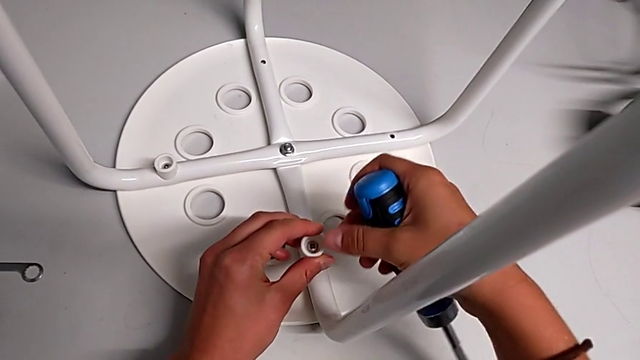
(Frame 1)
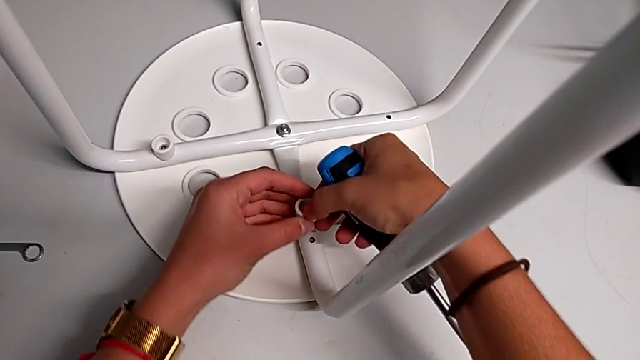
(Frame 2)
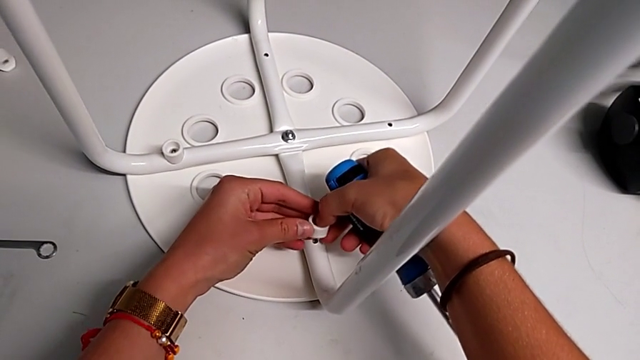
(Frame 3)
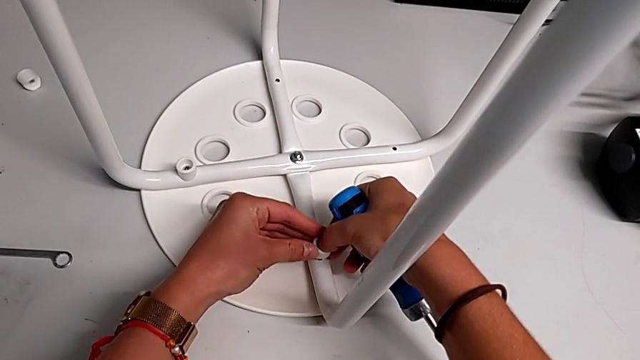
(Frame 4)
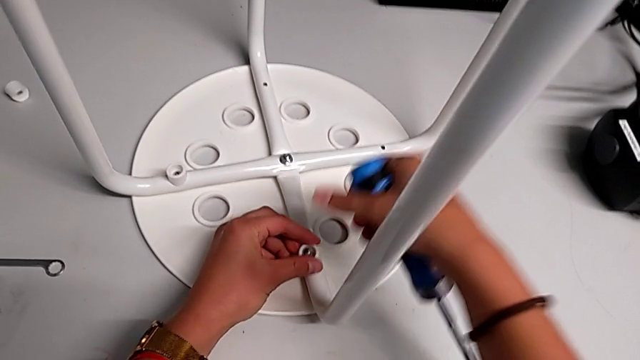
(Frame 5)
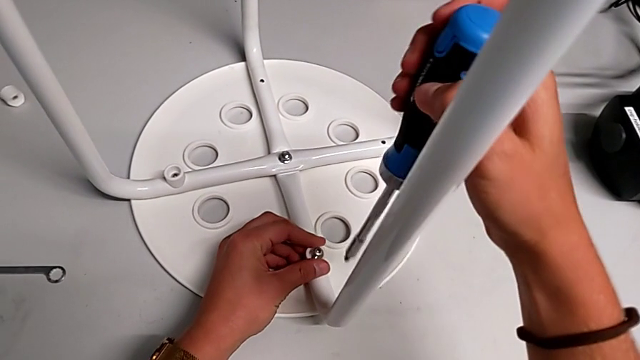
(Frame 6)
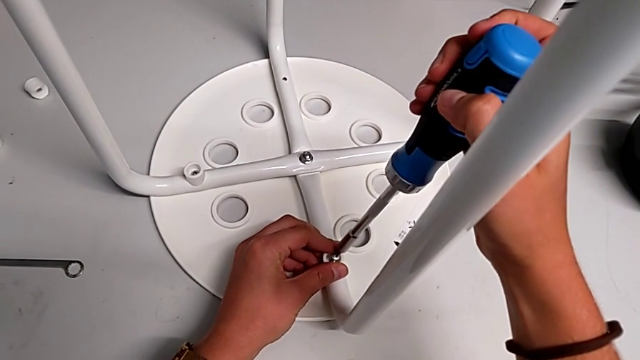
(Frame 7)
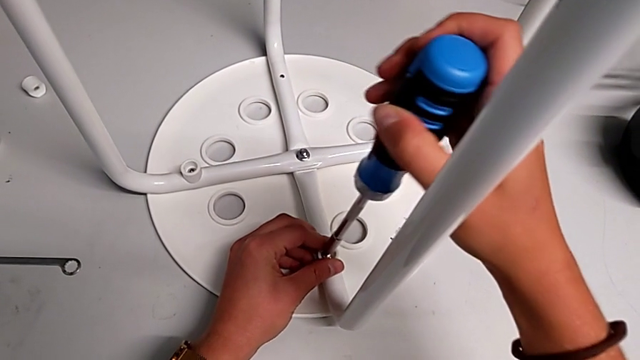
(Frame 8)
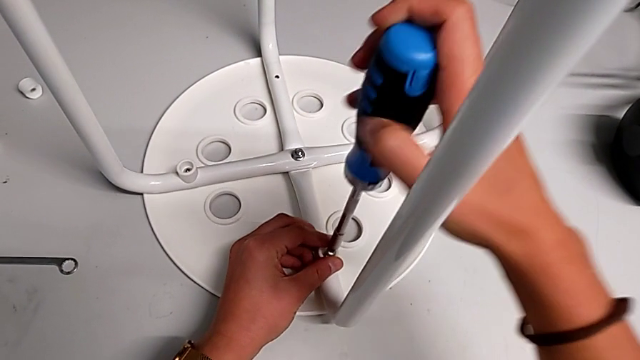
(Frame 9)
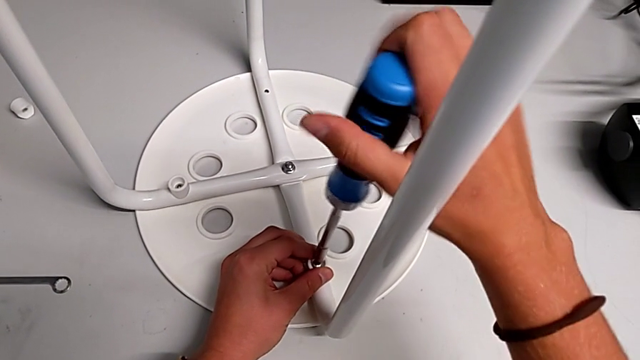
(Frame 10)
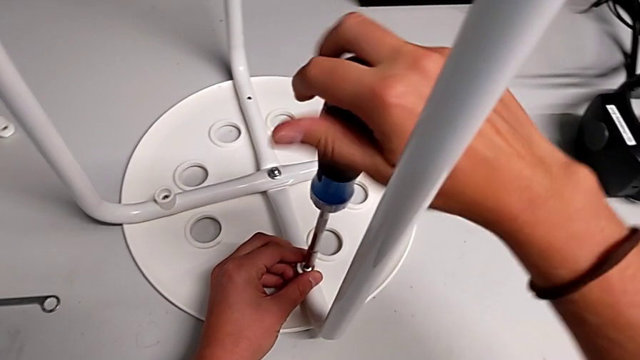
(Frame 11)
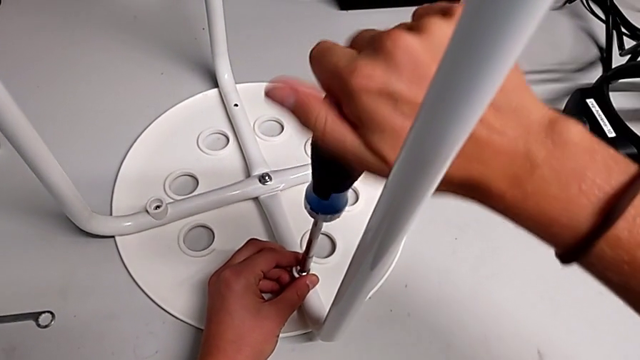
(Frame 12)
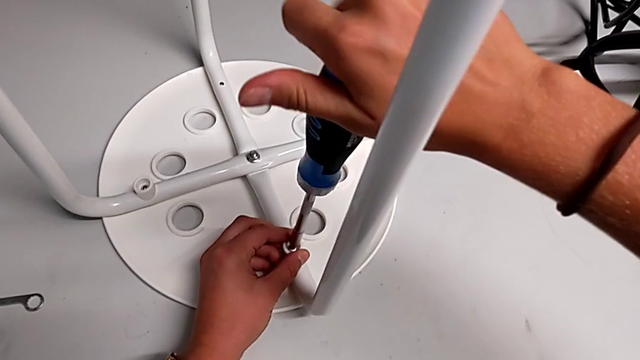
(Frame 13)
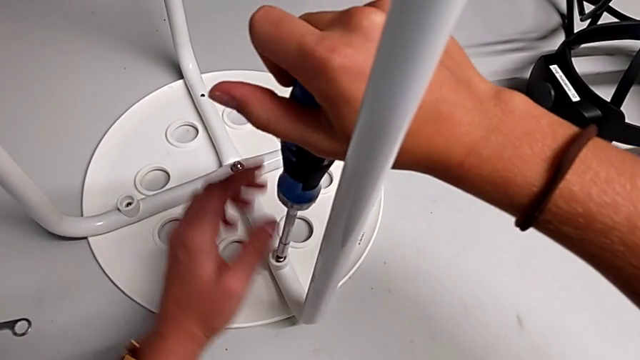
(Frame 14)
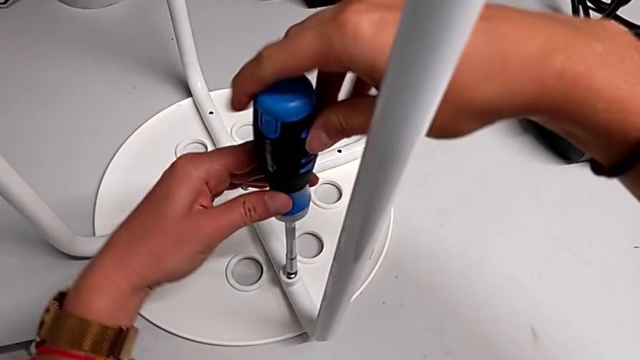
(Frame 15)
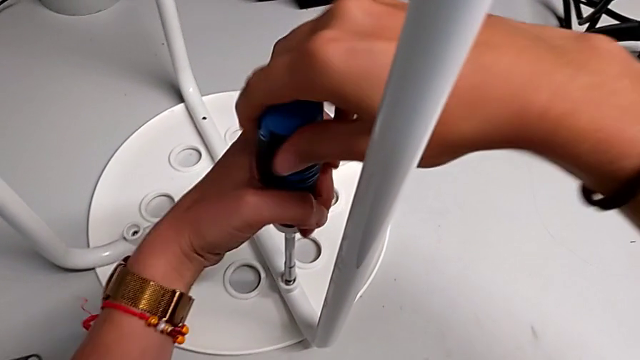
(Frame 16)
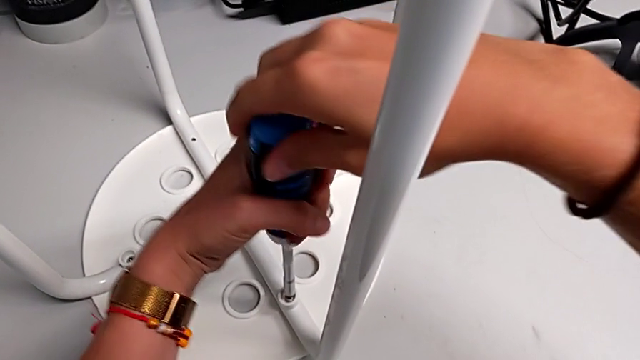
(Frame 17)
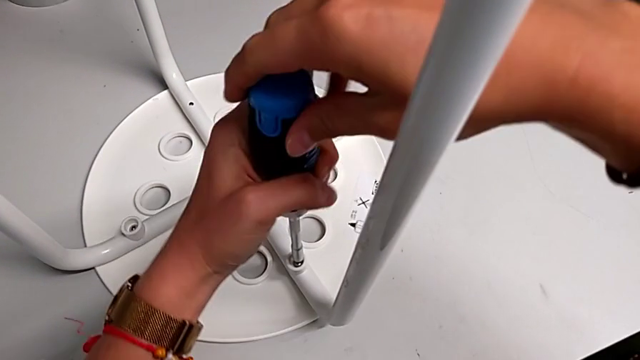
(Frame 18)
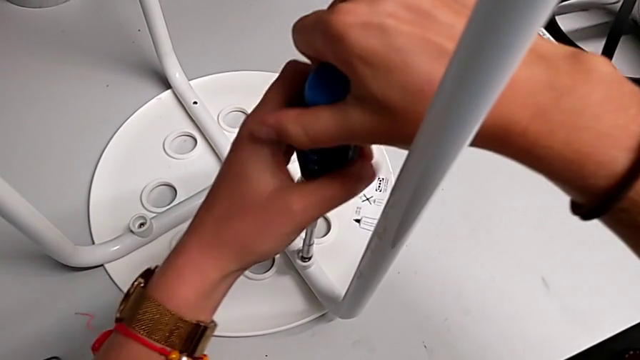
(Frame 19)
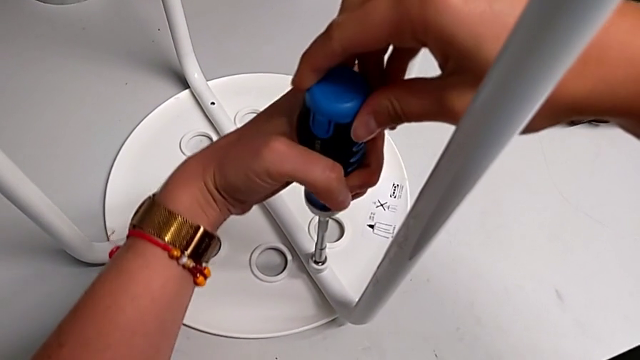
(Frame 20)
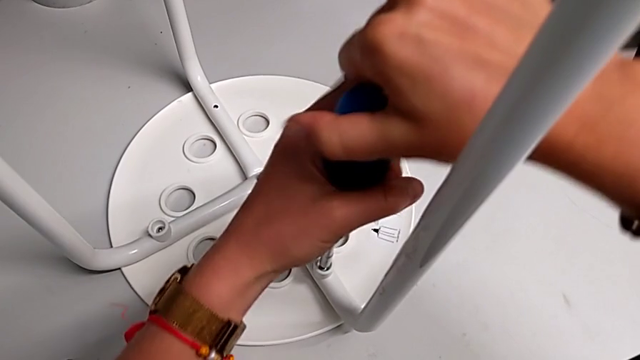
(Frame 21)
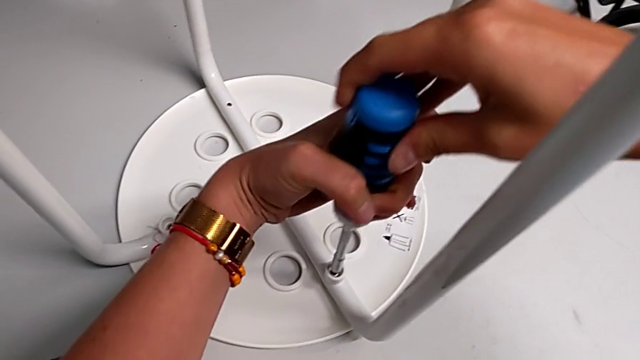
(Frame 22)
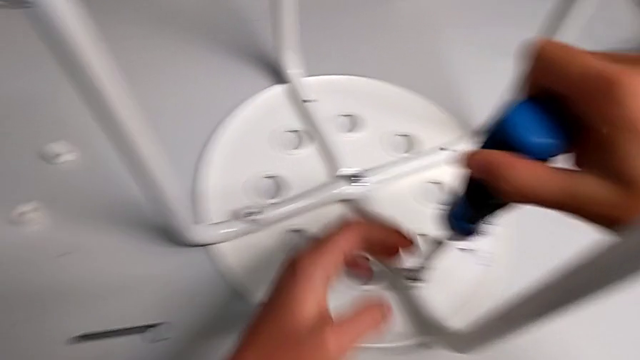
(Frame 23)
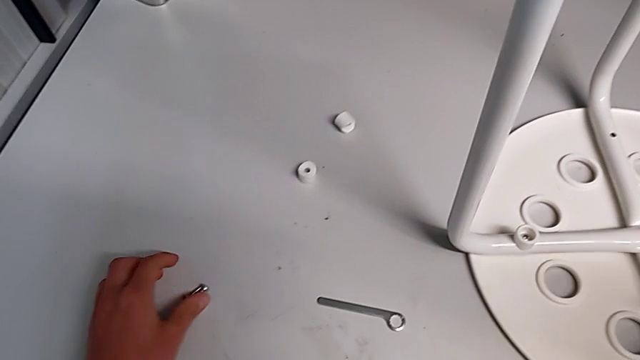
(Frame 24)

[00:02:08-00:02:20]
The camera wearer is assembling the seat with the legs. They place the screw, insert the screwdriver with the right hand, screw the screw, withdraw the screwdriver and grab the screw.

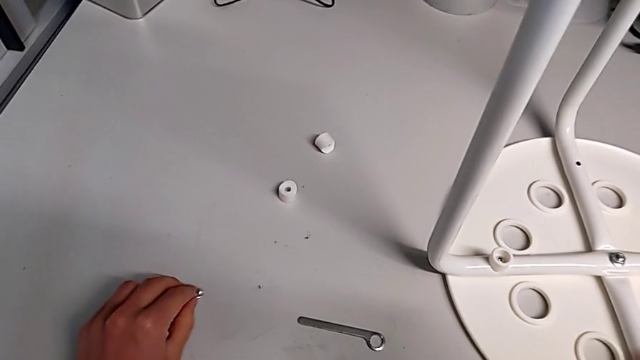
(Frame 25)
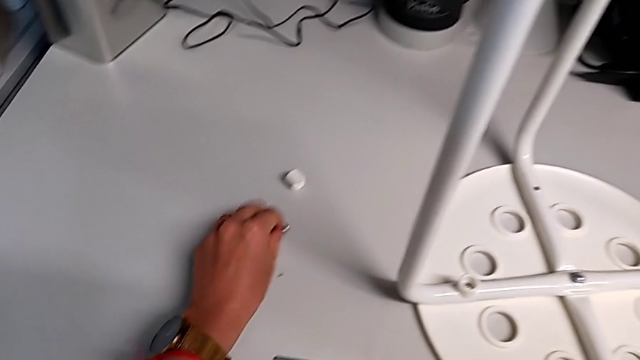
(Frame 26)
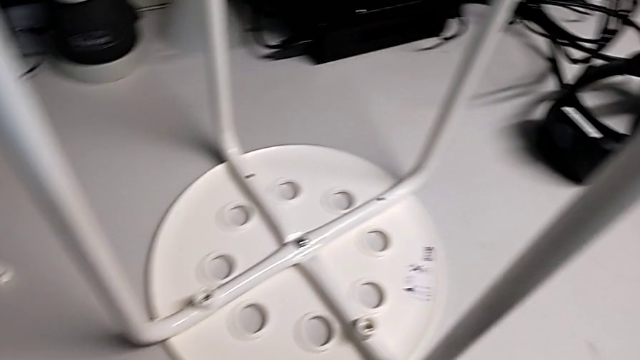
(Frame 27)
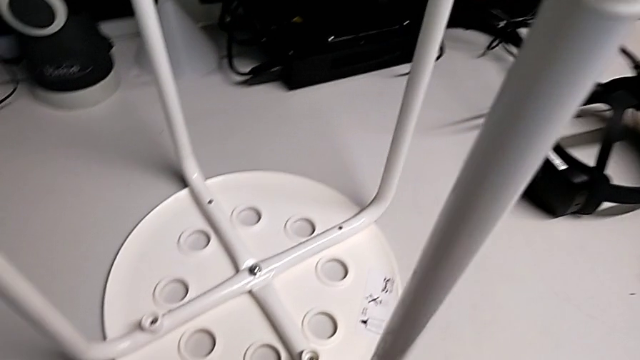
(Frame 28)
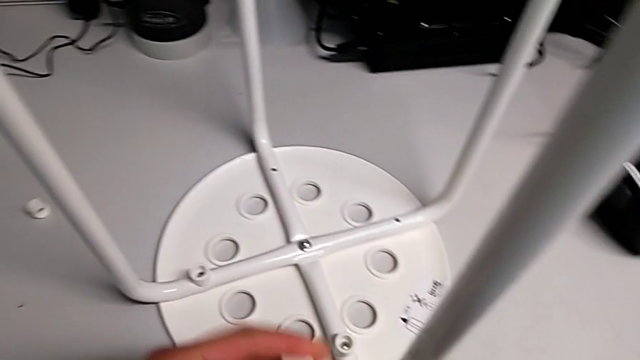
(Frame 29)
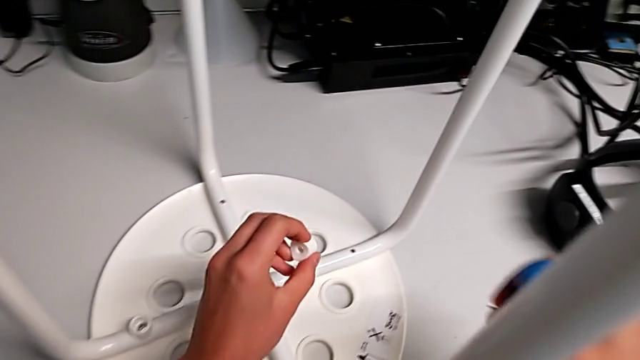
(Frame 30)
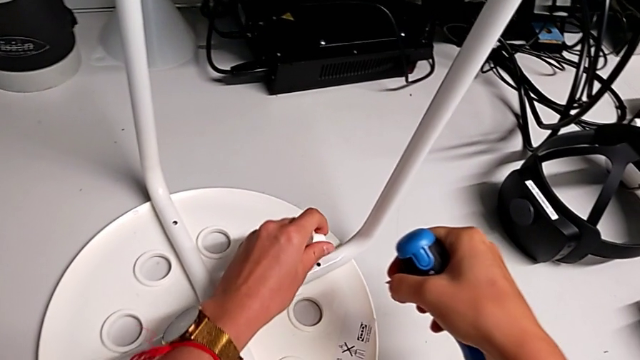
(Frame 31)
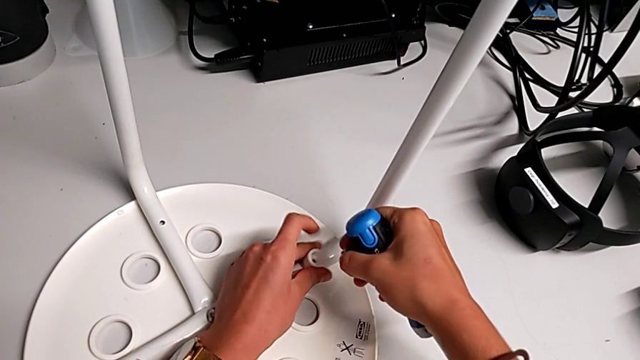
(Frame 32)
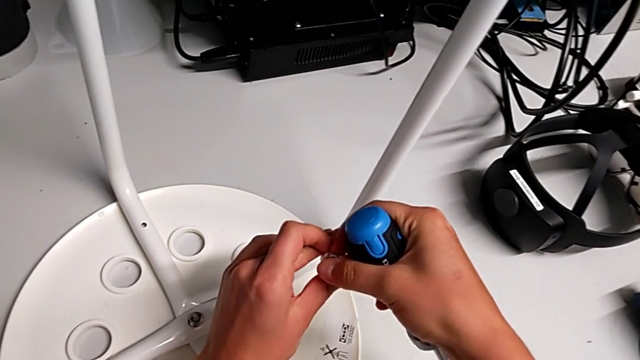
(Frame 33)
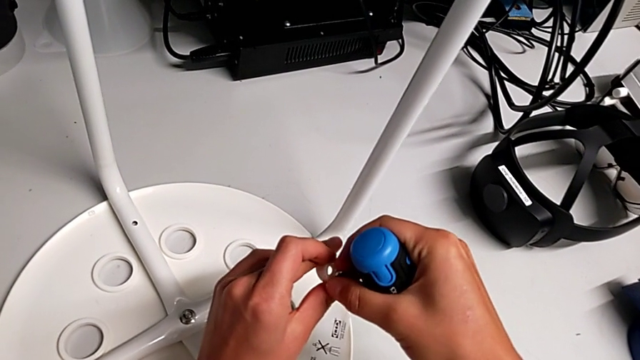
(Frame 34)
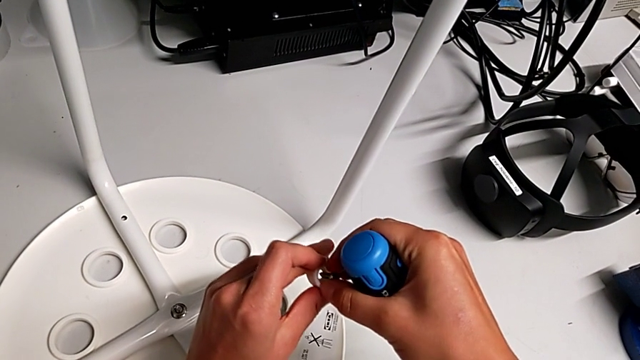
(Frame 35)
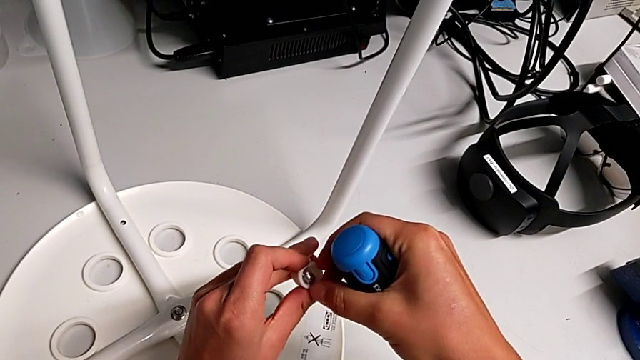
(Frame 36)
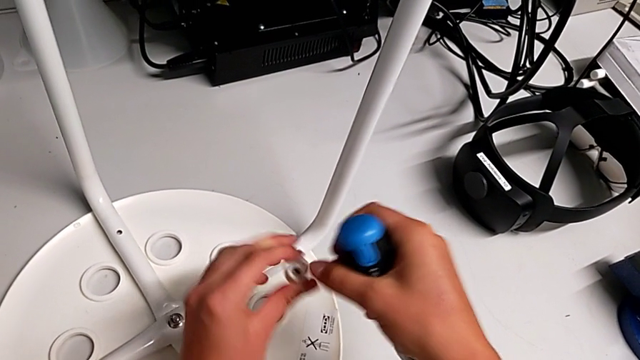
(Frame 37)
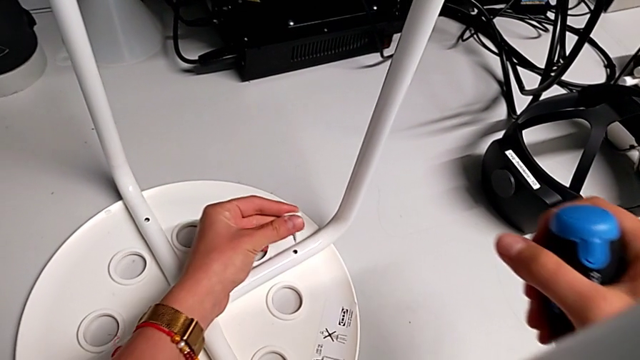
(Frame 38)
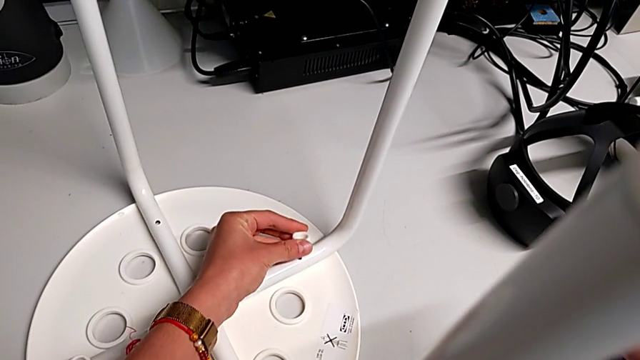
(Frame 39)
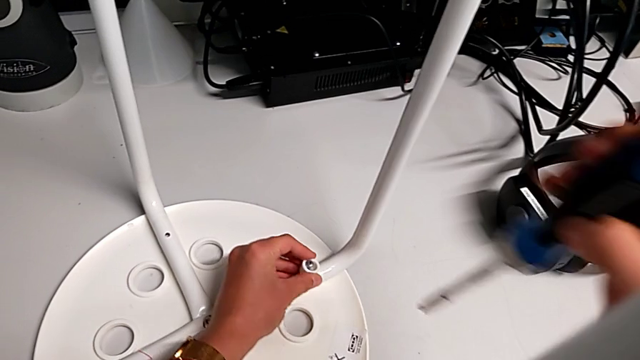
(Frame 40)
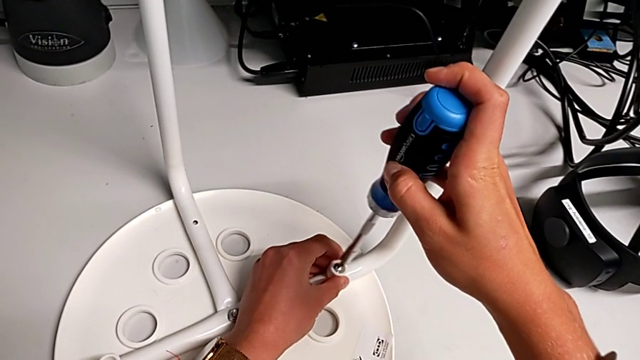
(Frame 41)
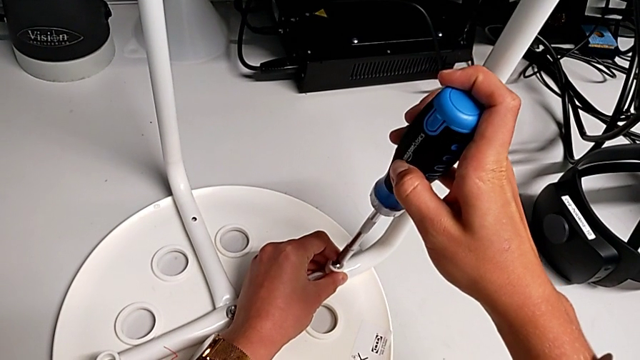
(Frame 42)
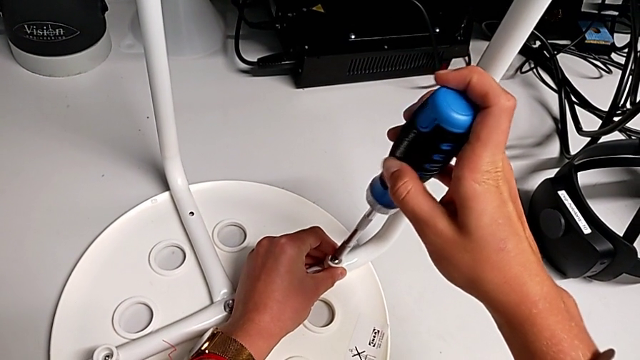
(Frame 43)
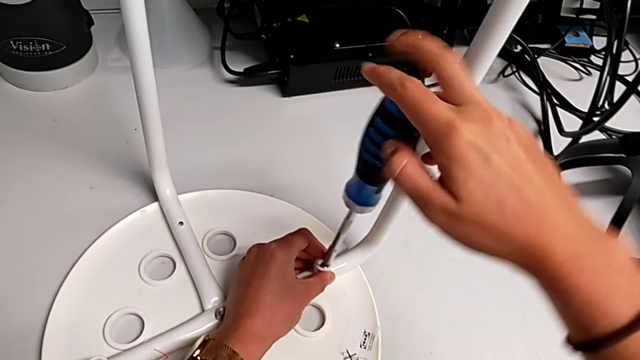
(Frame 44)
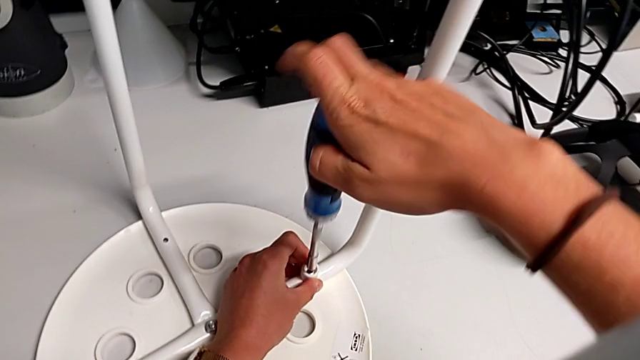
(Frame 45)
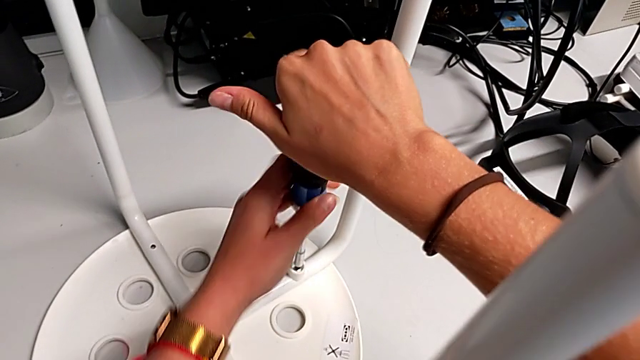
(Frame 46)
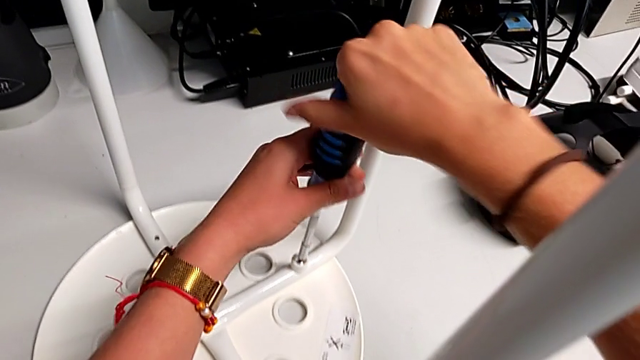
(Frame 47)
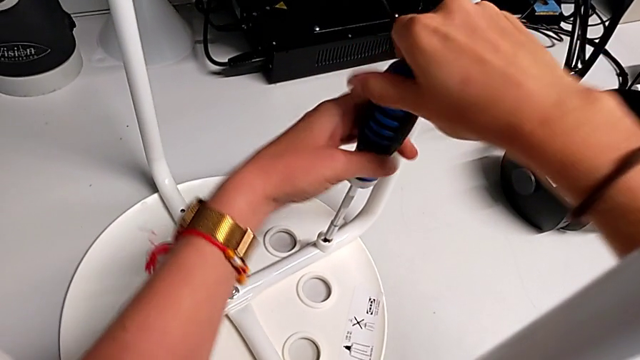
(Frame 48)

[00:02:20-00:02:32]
The camera wearer is assembling the seat with the legs. They grab the washer, approach the leg, insert the screw, place it, approach it, insert the screwdriver and begin to screw the screw.
